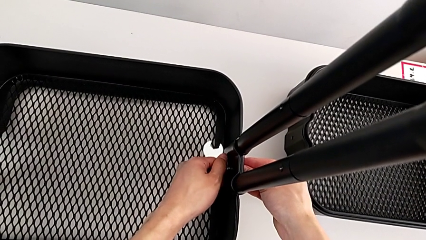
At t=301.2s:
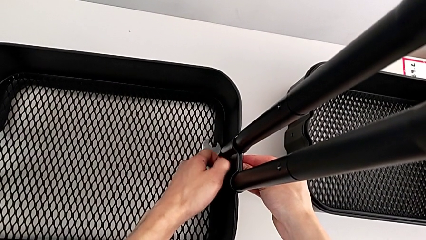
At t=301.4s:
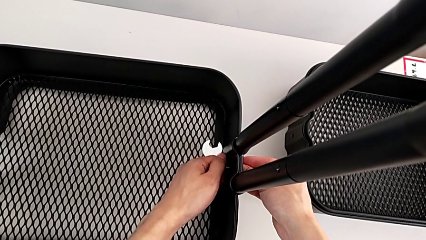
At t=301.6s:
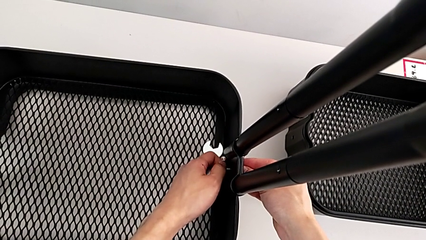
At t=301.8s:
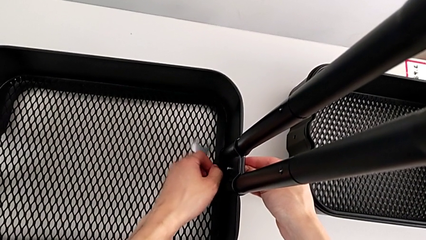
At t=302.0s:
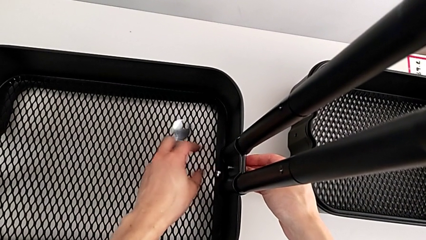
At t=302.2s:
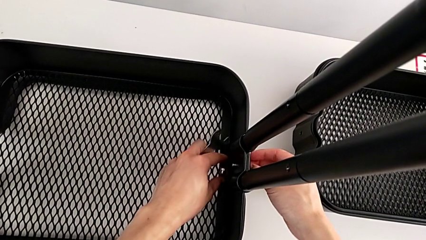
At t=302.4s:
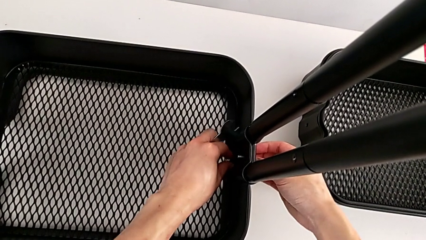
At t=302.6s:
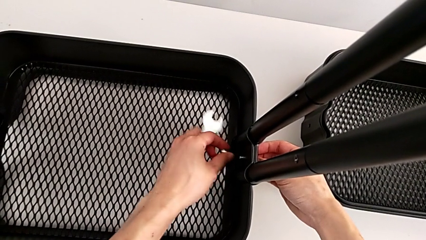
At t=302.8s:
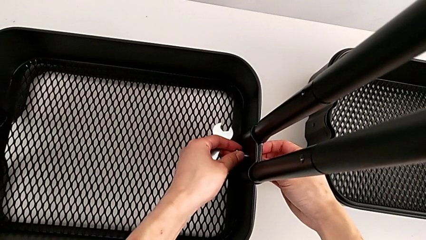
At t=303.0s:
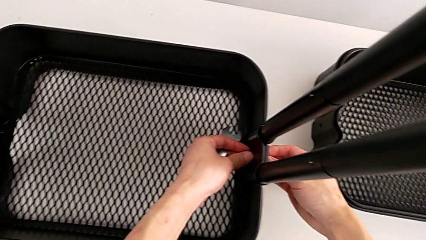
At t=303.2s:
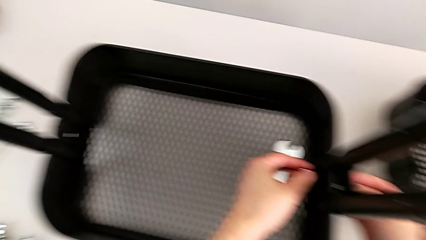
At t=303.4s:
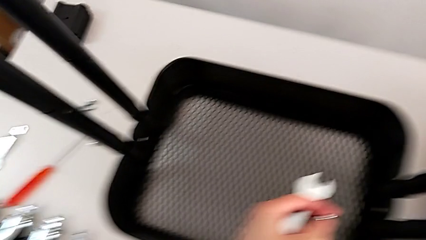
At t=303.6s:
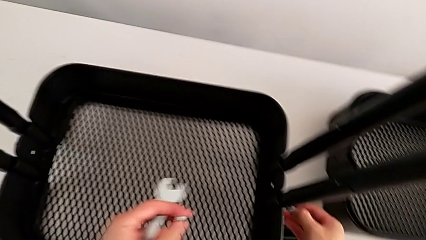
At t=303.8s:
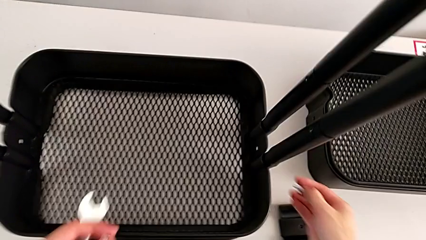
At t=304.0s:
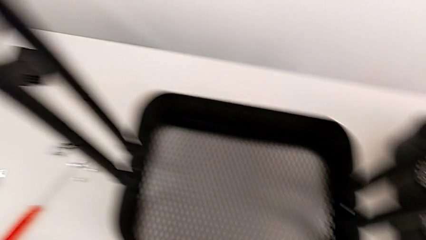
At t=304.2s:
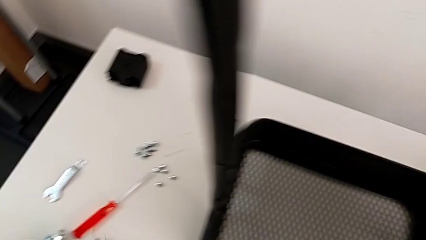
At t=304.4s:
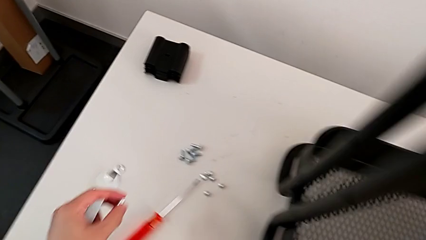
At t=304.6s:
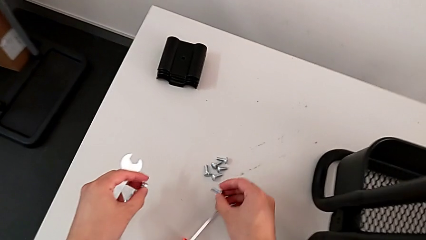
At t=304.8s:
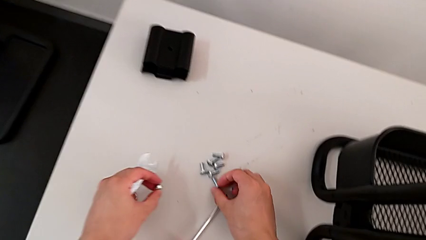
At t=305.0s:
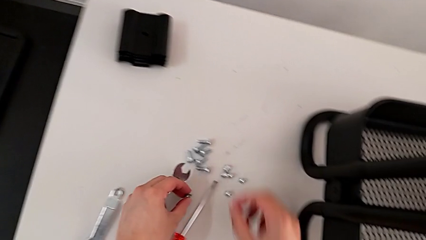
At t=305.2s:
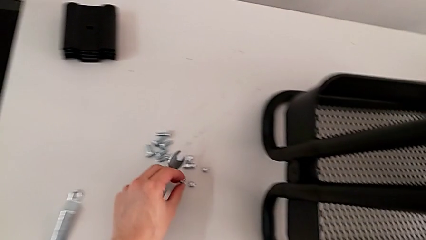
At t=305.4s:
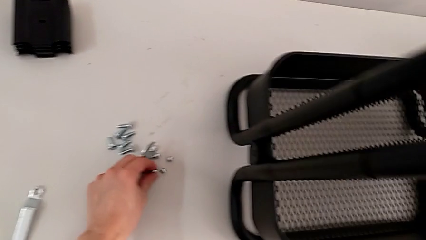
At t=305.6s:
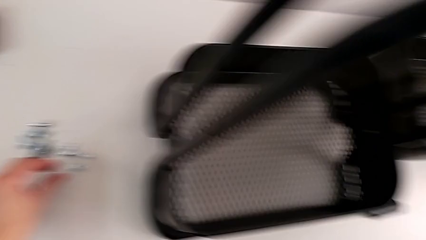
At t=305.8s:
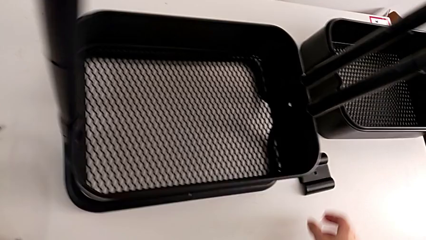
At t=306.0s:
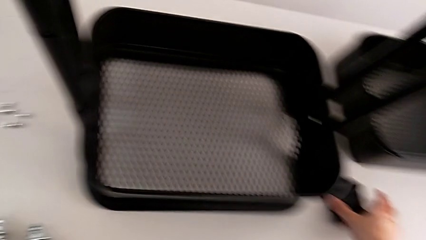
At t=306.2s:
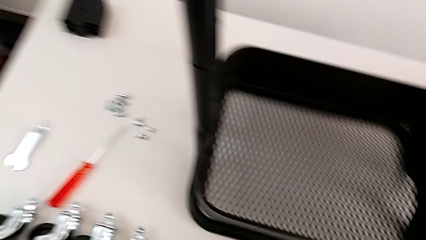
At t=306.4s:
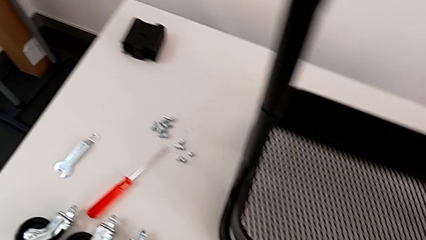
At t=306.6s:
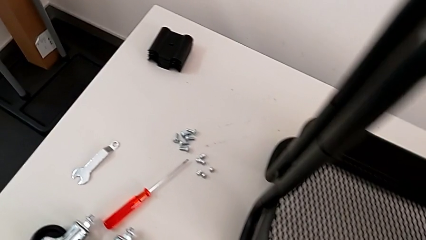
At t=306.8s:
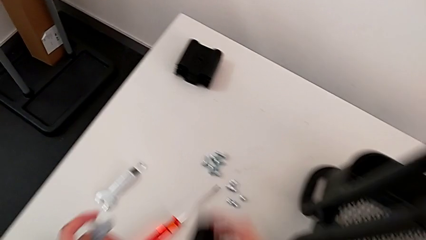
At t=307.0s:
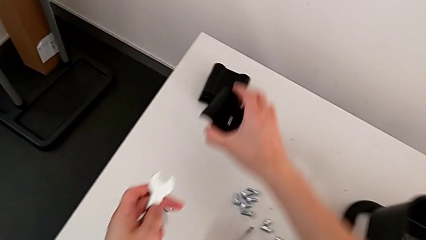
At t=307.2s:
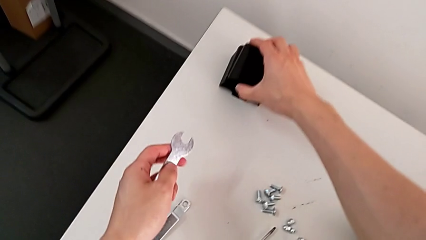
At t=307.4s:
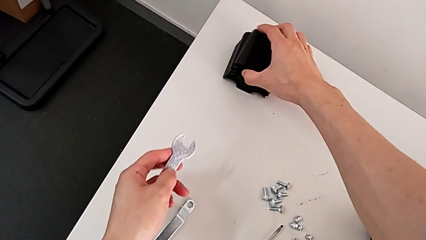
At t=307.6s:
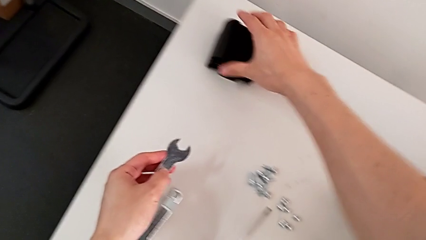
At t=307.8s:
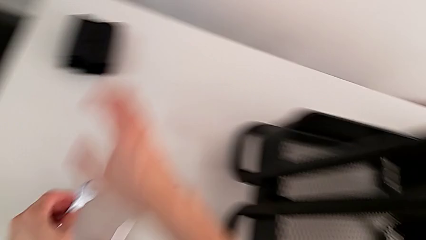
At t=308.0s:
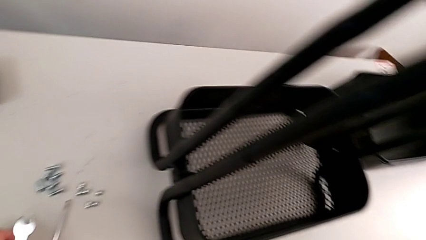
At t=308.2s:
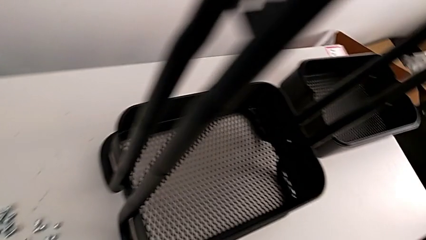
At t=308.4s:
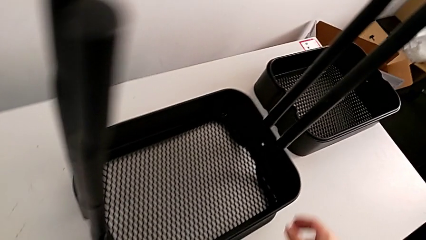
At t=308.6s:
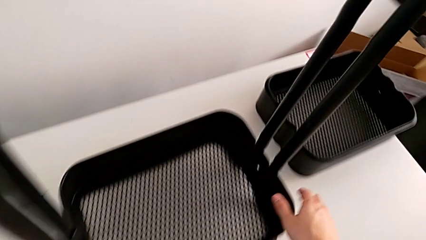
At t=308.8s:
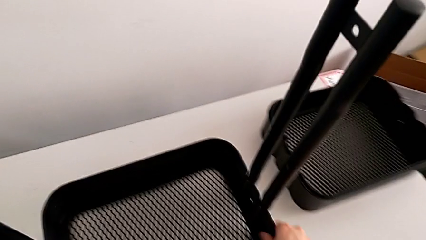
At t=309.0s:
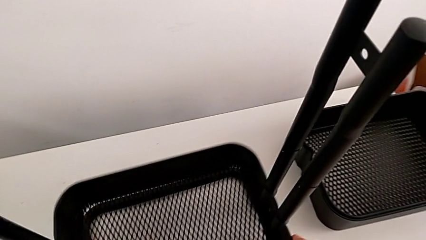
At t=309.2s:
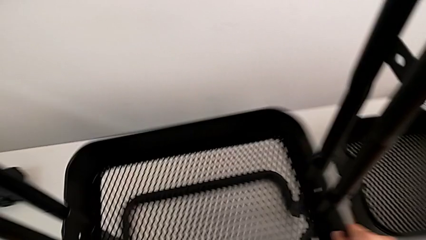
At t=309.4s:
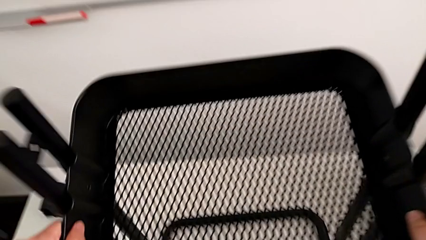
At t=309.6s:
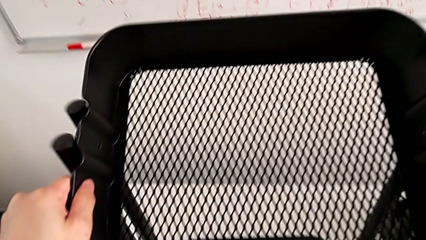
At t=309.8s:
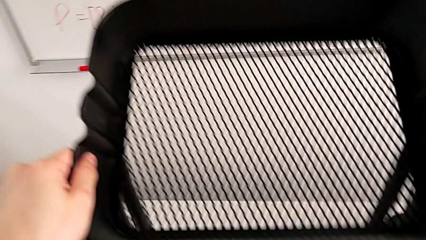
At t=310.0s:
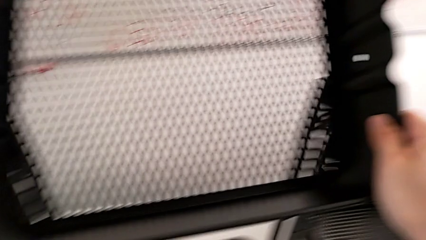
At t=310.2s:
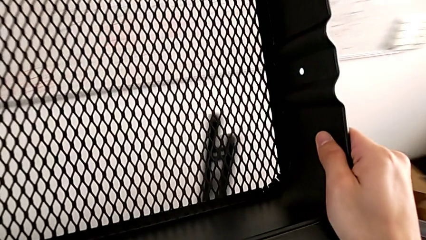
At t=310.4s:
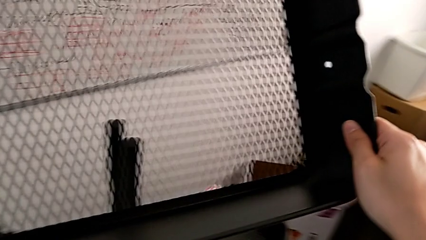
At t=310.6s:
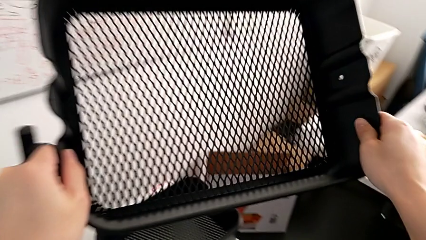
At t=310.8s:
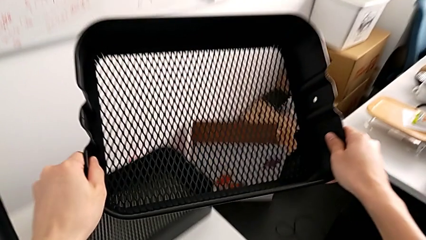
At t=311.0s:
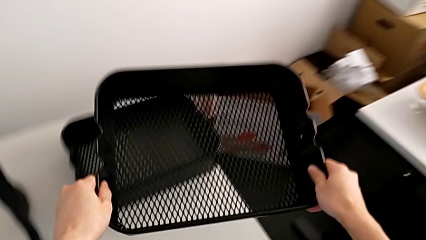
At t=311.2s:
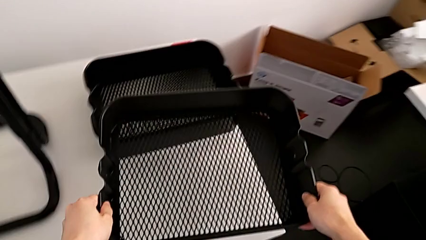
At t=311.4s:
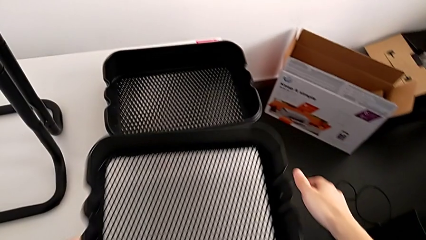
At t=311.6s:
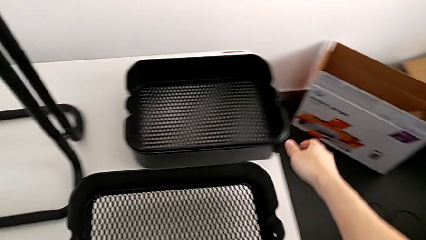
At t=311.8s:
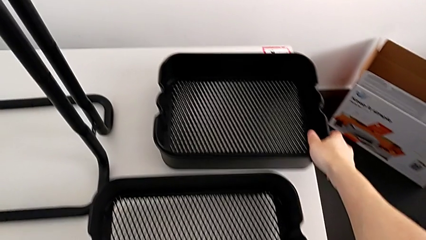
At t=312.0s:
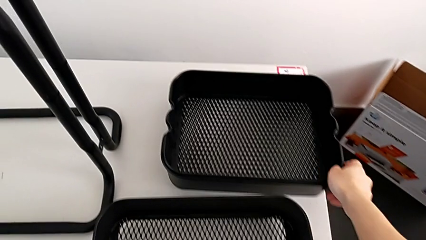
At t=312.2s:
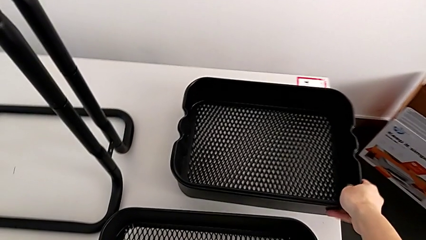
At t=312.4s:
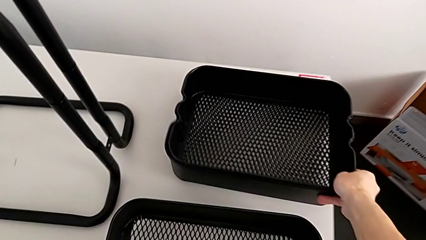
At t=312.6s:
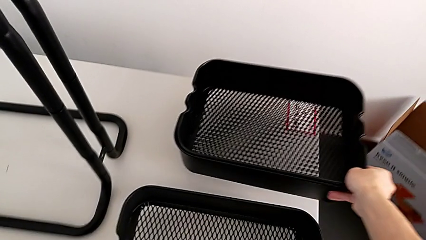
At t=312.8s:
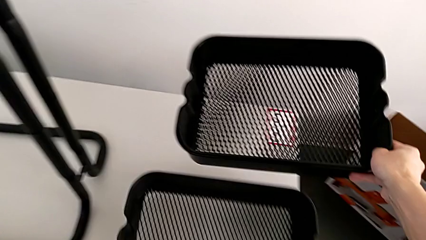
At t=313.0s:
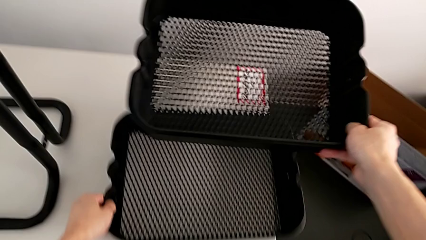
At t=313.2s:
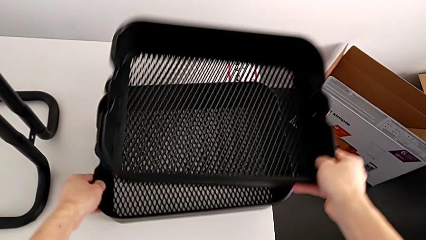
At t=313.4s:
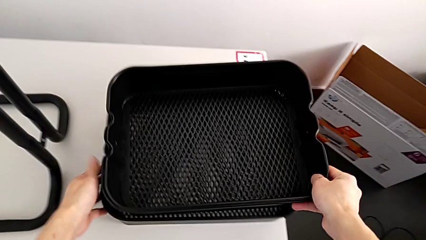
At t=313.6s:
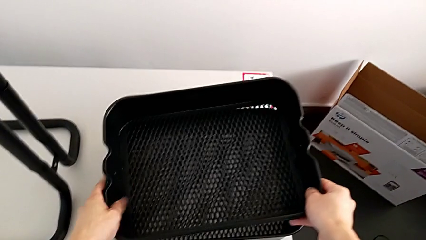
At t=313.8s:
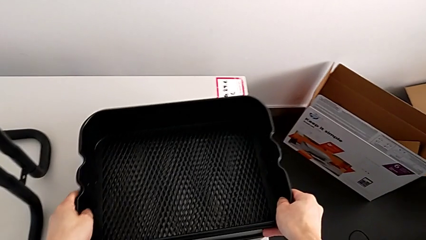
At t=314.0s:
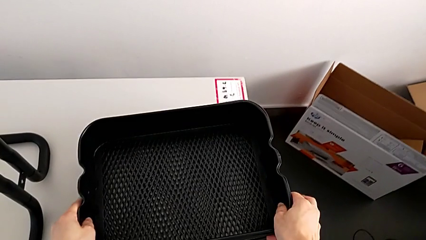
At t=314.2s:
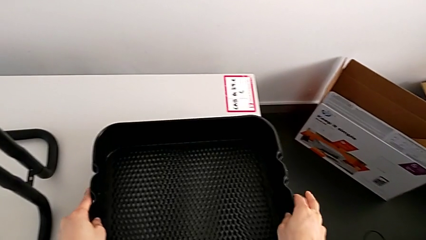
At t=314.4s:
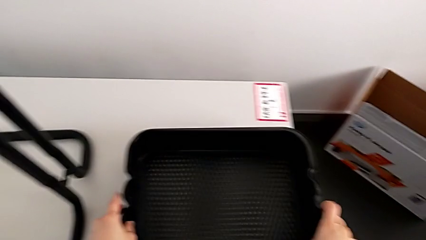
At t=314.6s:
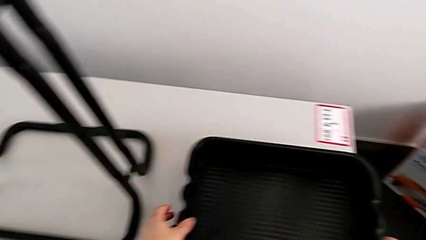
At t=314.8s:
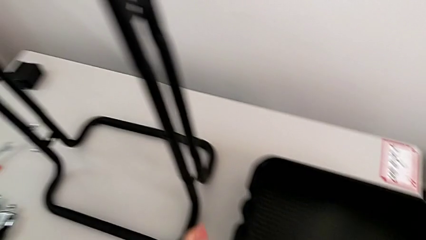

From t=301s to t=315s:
The camera wearer is disassembling the bottom grid tray. They withdraw the sixth bracket, drop the sixth hexagon cap nut, grab the sixth bracket, approach the third grid tray, disassemble it, drop it, grab the grid tray and lift it.

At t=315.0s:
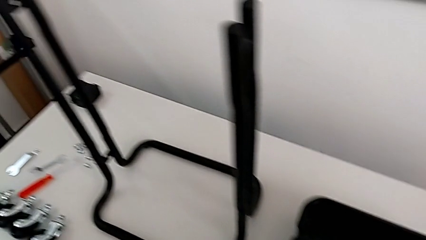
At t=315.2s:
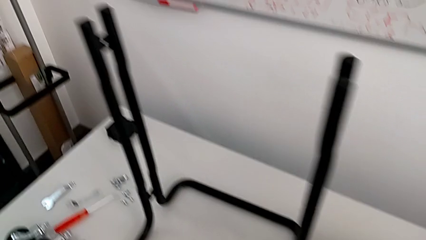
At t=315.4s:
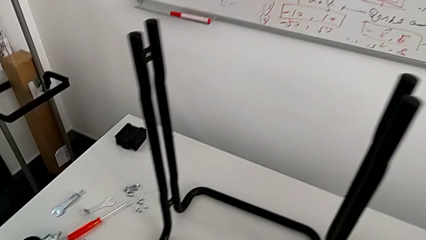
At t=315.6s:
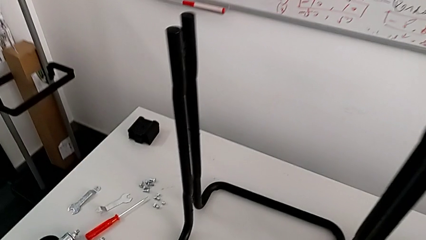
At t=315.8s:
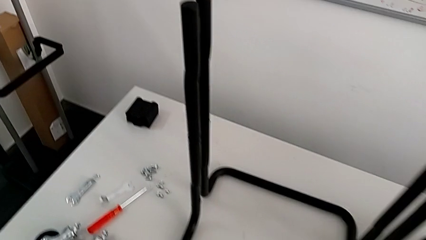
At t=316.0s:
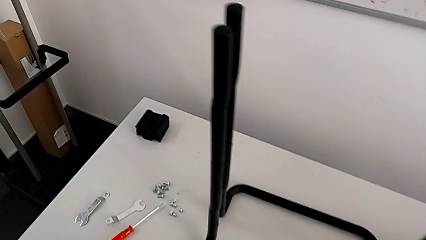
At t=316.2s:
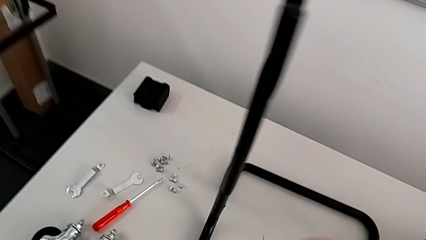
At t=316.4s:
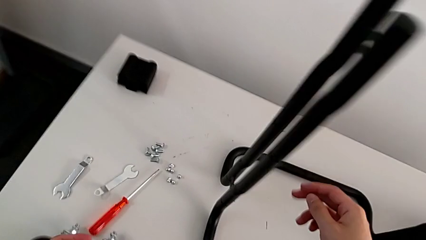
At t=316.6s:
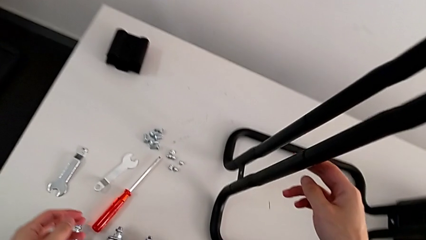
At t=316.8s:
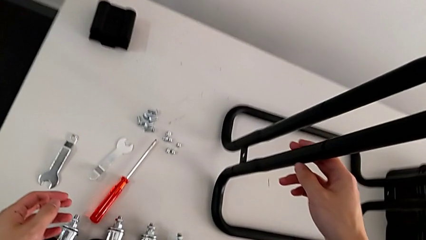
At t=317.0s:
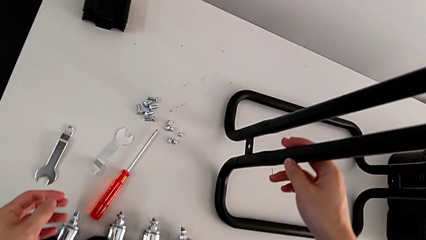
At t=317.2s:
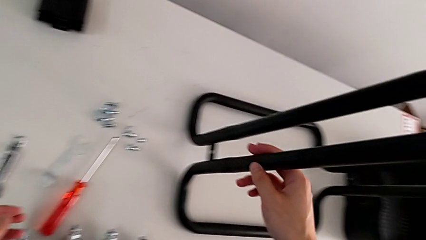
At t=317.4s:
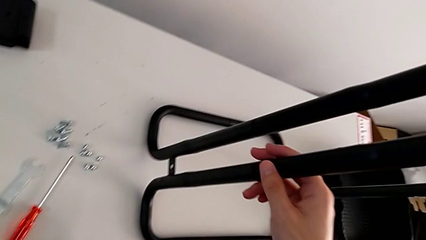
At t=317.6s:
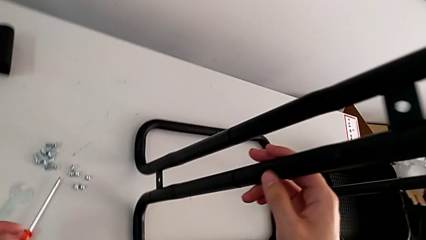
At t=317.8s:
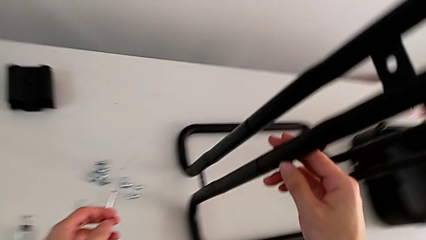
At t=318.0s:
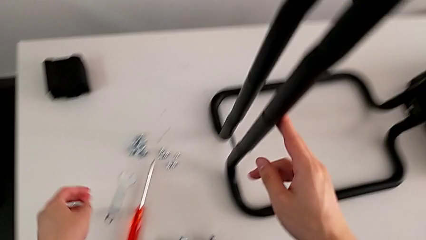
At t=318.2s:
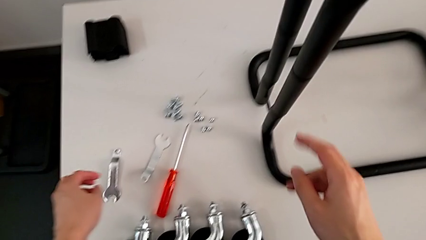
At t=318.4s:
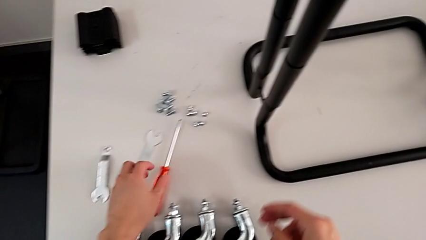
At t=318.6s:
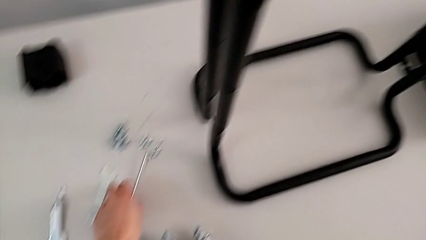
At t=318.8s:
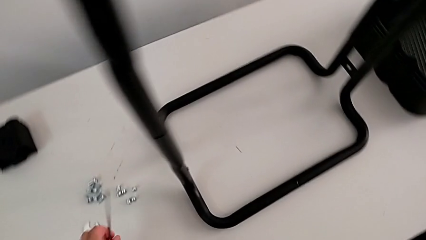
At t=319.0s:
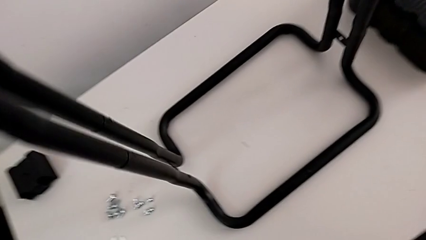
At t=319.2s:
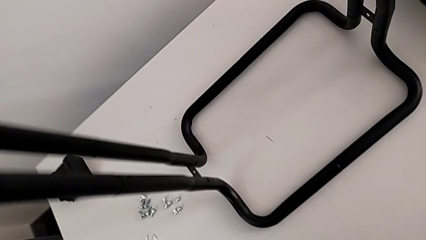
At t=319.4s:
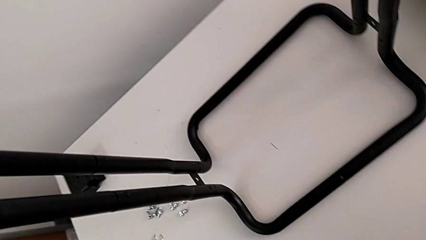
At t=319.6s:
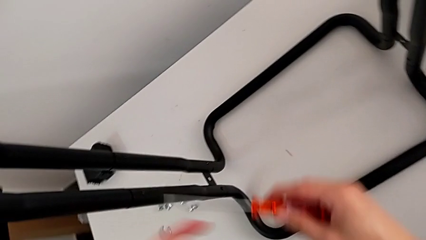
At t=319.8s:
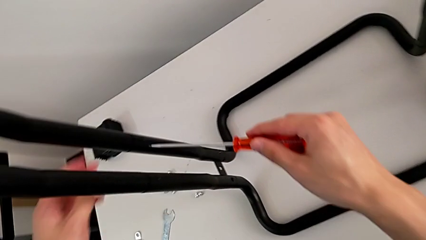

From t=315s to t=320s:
The camera wearer is disassembling the half frame. They approach the first leg and grab the screwdriver.
